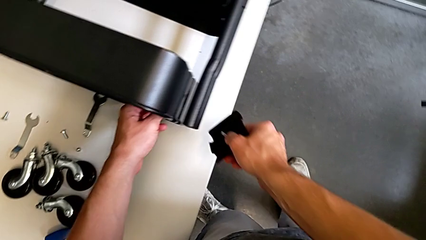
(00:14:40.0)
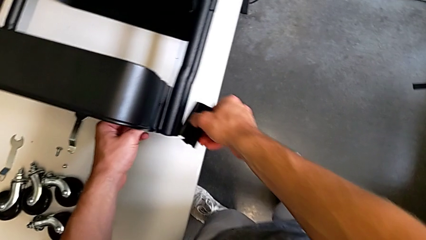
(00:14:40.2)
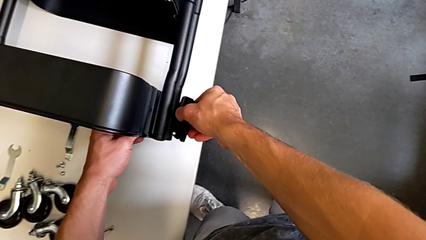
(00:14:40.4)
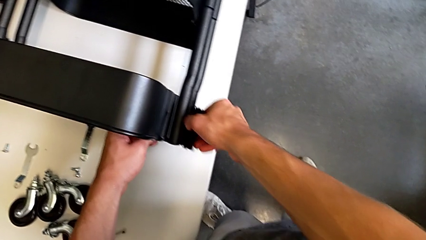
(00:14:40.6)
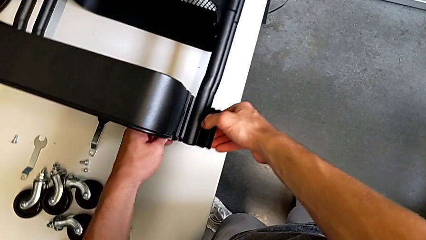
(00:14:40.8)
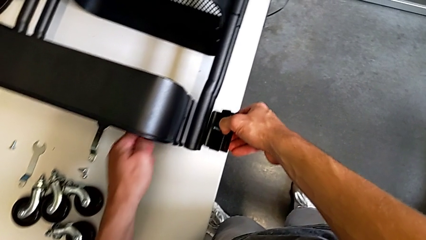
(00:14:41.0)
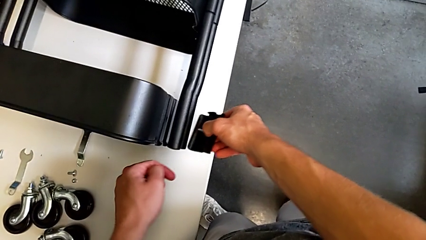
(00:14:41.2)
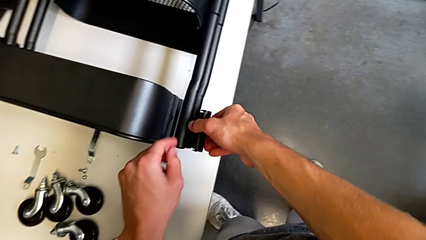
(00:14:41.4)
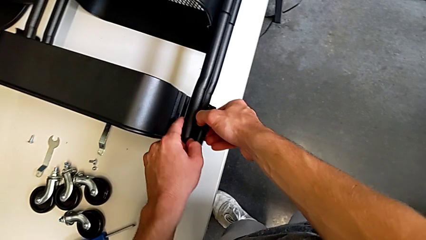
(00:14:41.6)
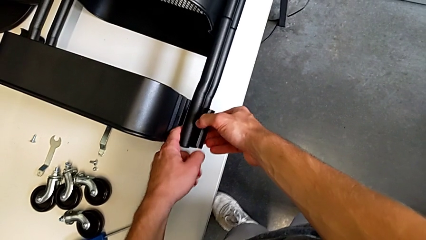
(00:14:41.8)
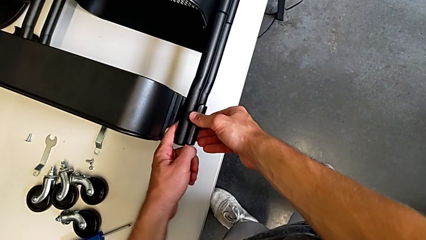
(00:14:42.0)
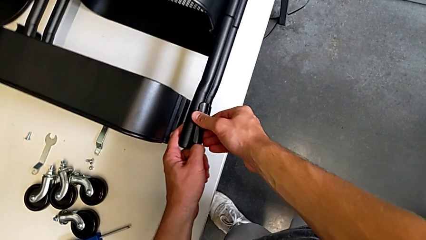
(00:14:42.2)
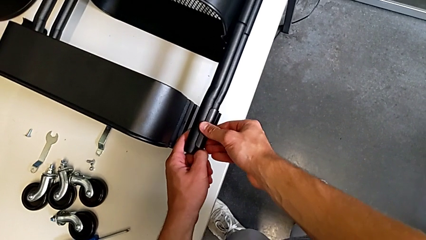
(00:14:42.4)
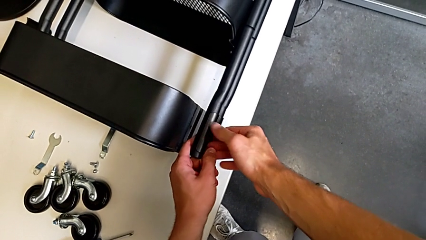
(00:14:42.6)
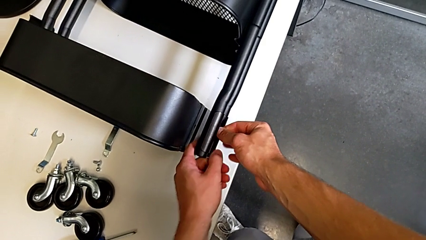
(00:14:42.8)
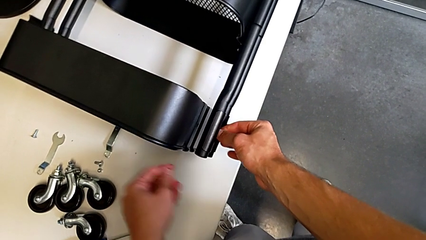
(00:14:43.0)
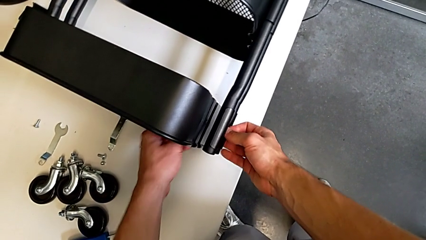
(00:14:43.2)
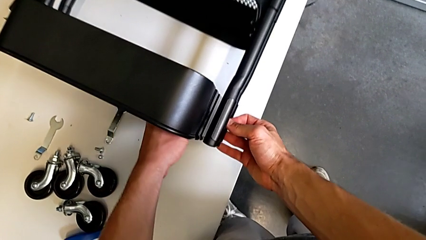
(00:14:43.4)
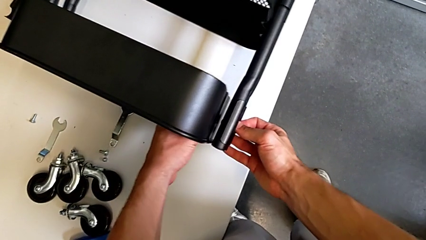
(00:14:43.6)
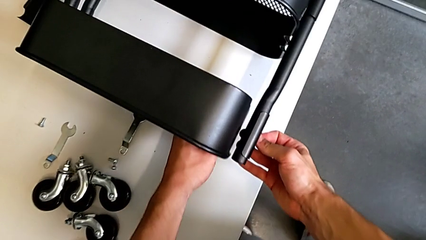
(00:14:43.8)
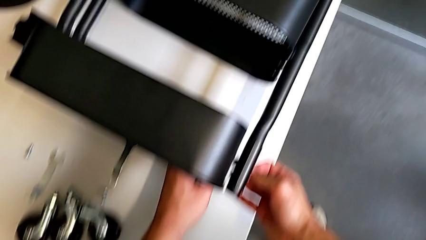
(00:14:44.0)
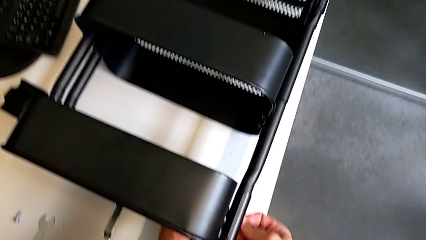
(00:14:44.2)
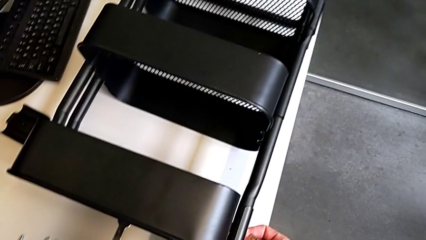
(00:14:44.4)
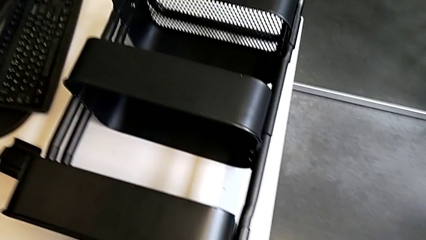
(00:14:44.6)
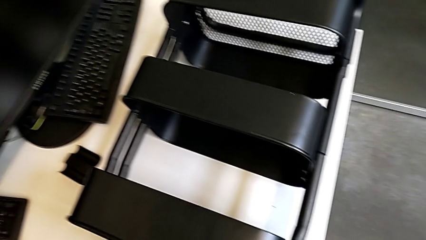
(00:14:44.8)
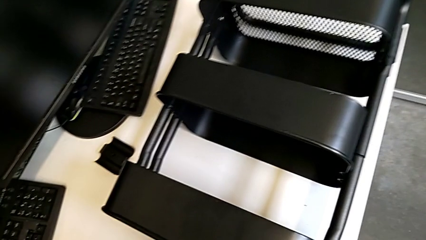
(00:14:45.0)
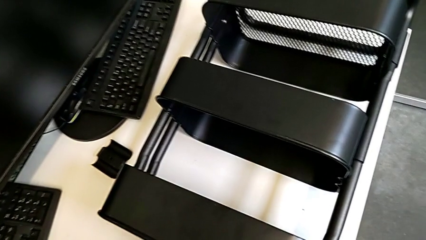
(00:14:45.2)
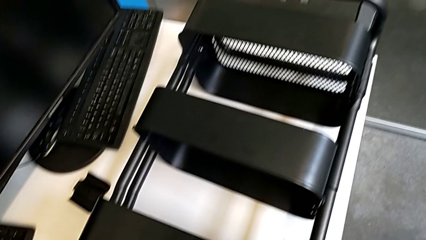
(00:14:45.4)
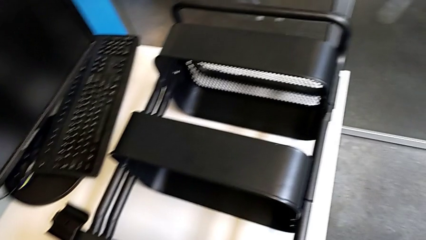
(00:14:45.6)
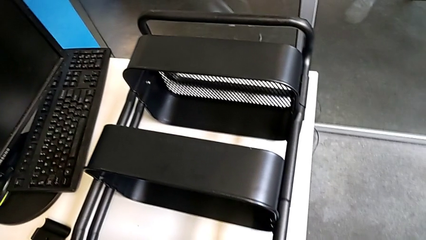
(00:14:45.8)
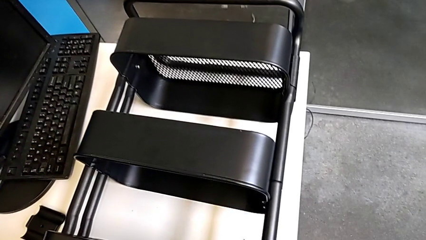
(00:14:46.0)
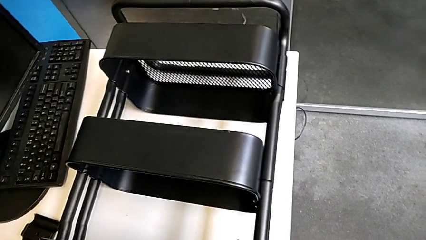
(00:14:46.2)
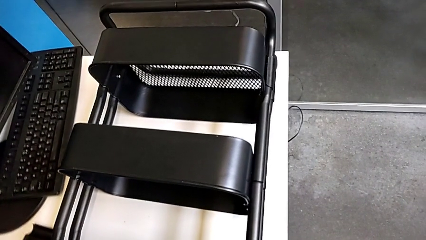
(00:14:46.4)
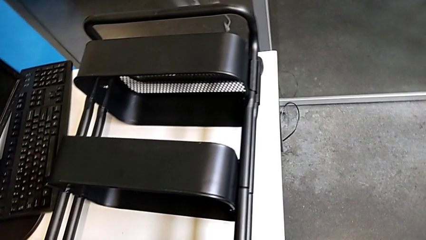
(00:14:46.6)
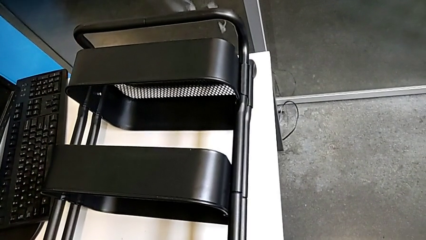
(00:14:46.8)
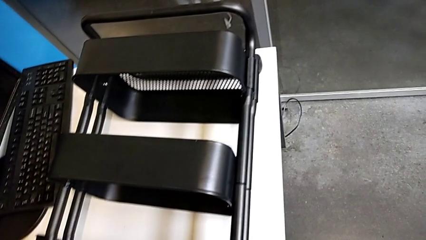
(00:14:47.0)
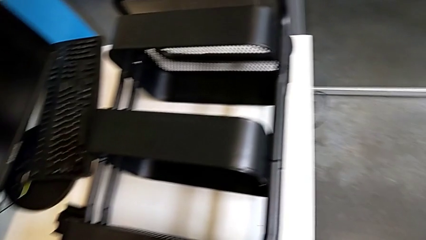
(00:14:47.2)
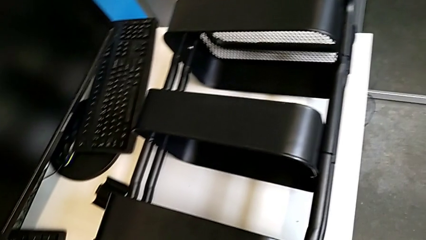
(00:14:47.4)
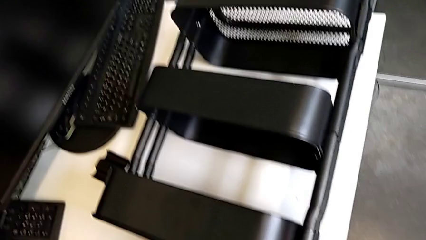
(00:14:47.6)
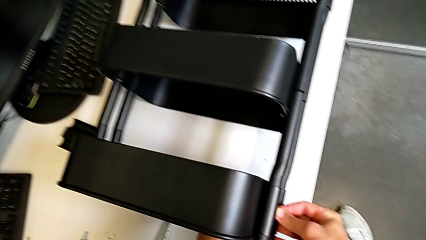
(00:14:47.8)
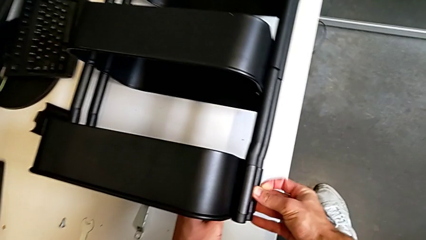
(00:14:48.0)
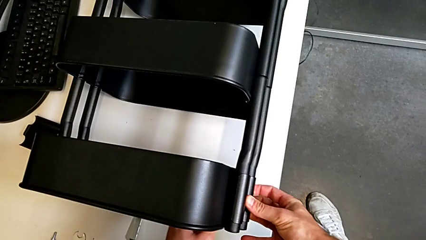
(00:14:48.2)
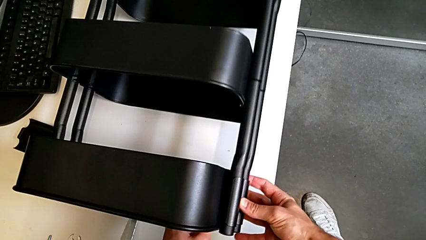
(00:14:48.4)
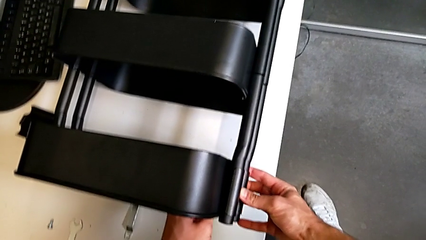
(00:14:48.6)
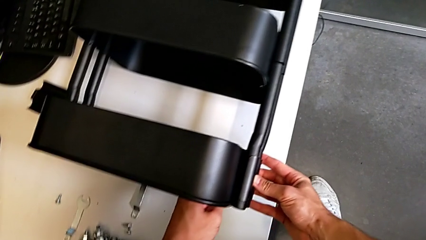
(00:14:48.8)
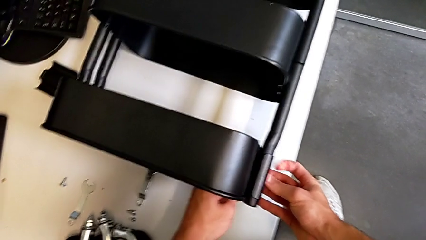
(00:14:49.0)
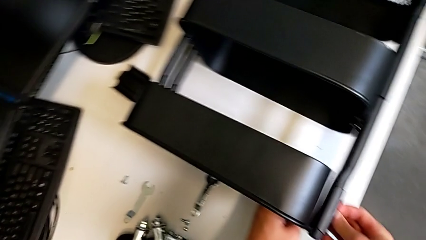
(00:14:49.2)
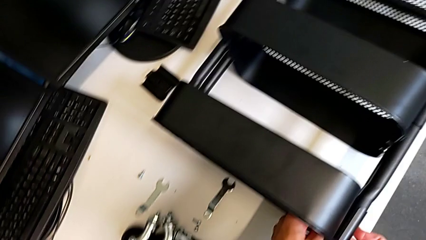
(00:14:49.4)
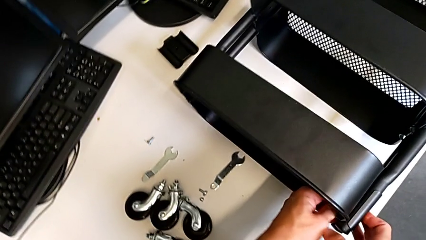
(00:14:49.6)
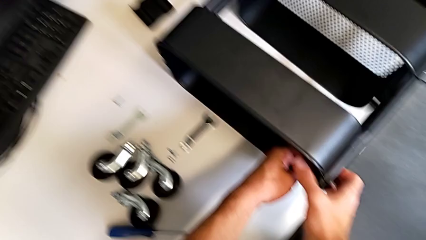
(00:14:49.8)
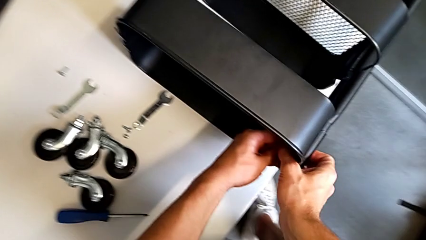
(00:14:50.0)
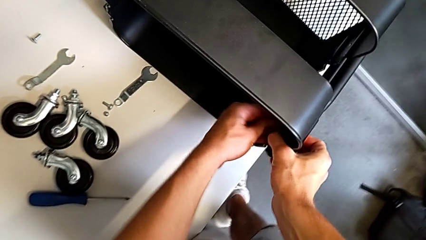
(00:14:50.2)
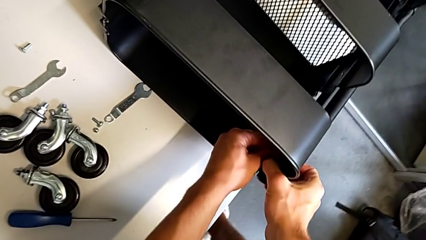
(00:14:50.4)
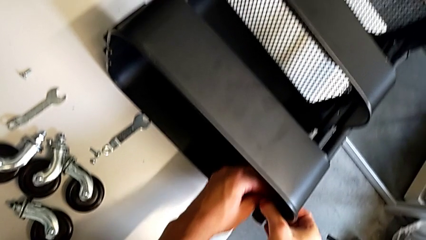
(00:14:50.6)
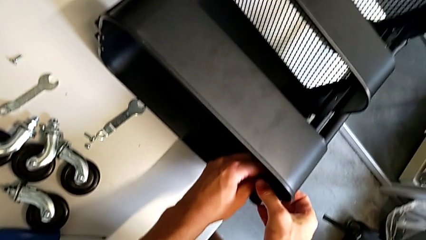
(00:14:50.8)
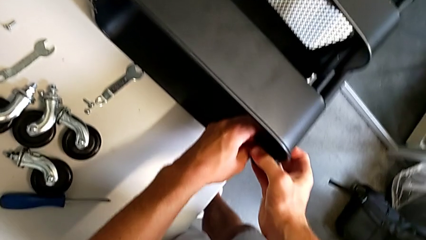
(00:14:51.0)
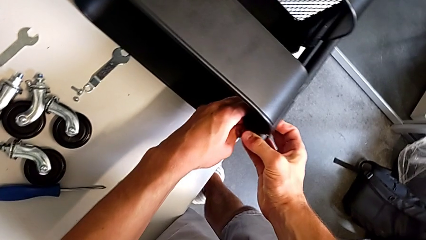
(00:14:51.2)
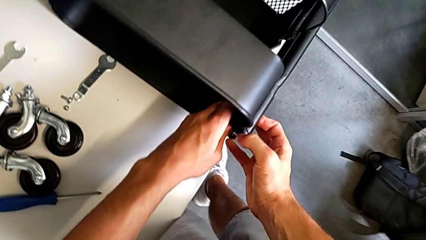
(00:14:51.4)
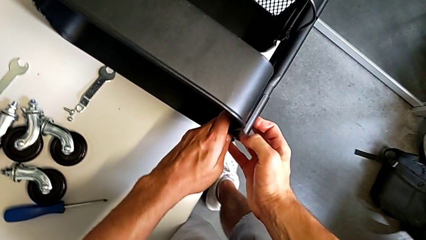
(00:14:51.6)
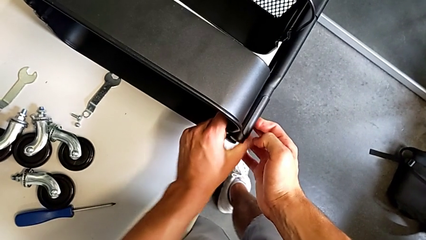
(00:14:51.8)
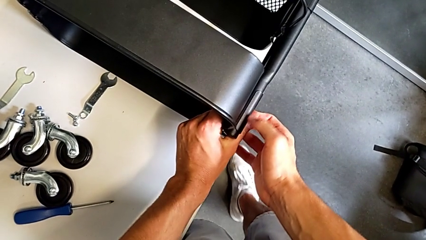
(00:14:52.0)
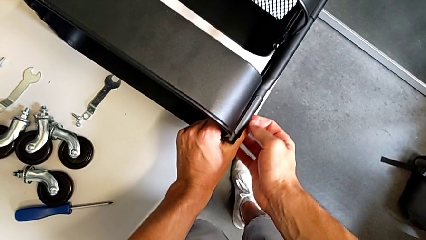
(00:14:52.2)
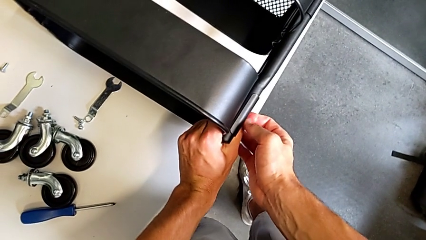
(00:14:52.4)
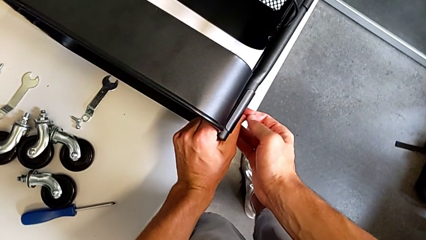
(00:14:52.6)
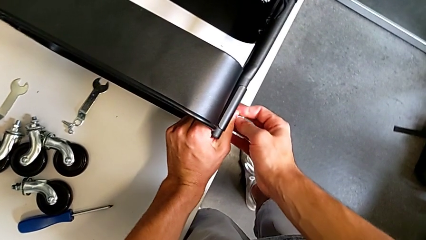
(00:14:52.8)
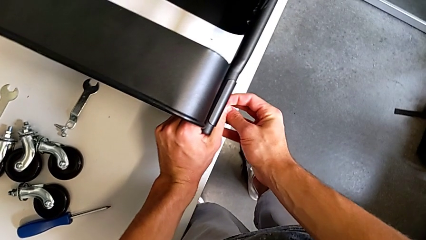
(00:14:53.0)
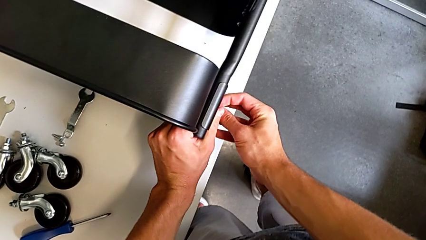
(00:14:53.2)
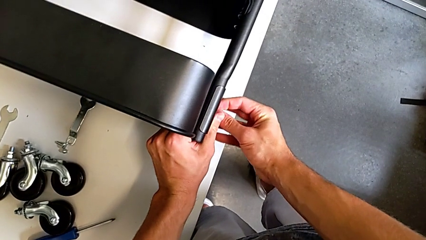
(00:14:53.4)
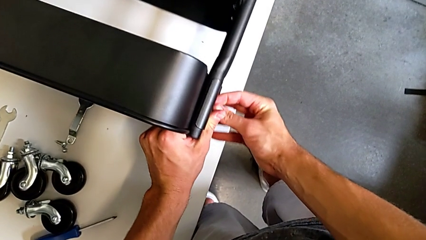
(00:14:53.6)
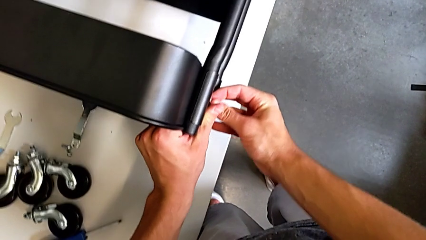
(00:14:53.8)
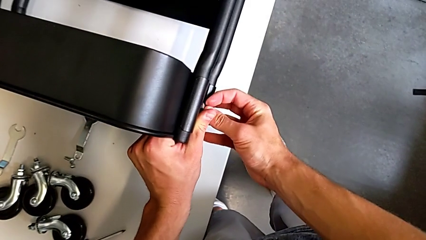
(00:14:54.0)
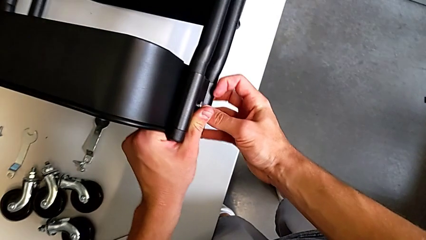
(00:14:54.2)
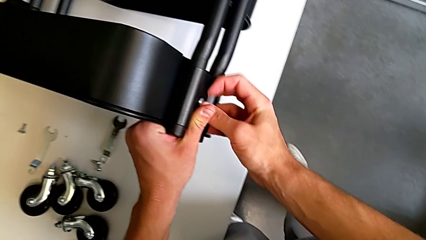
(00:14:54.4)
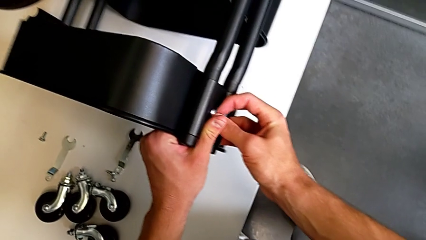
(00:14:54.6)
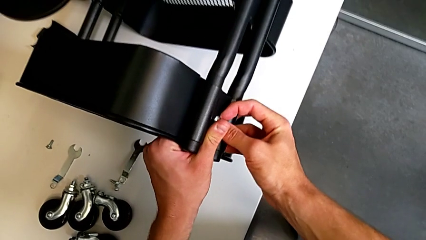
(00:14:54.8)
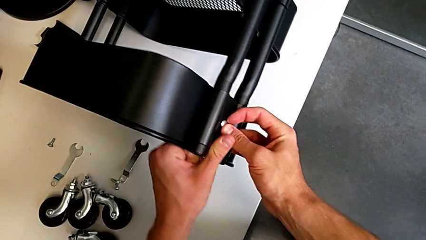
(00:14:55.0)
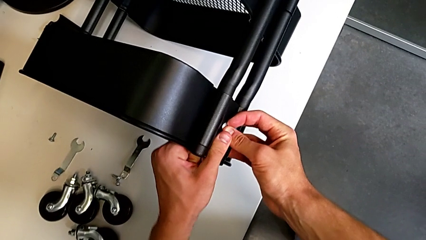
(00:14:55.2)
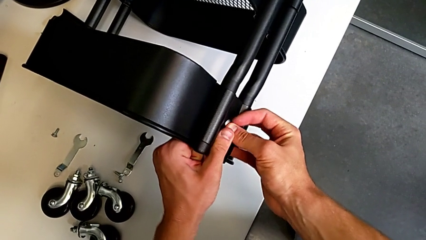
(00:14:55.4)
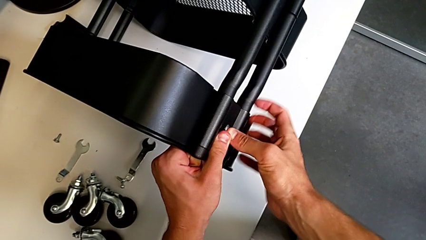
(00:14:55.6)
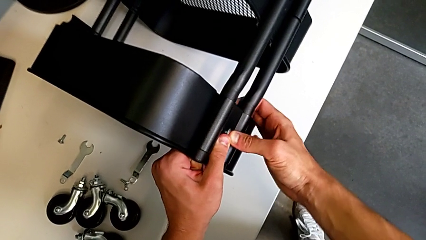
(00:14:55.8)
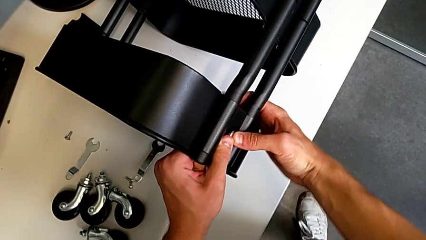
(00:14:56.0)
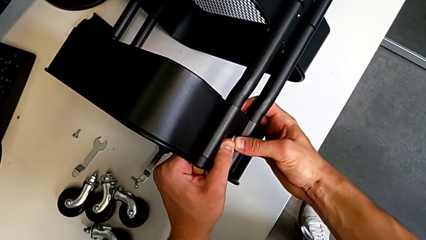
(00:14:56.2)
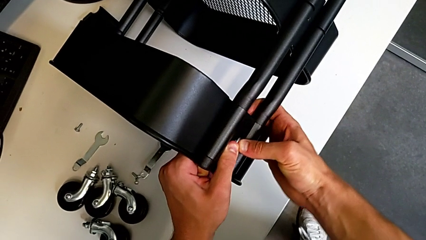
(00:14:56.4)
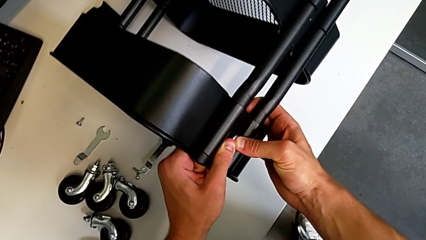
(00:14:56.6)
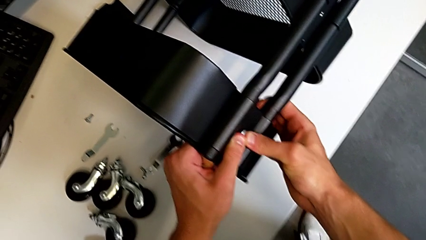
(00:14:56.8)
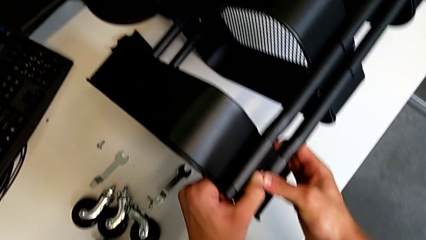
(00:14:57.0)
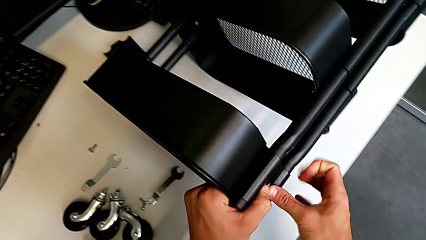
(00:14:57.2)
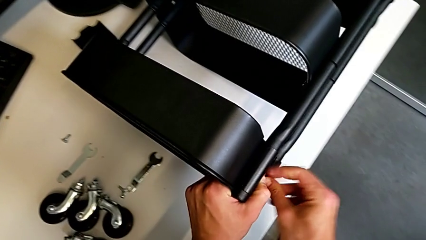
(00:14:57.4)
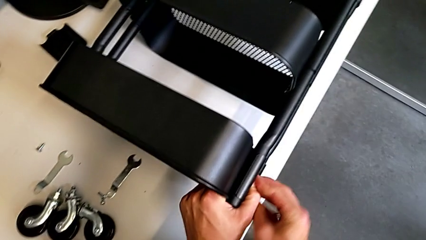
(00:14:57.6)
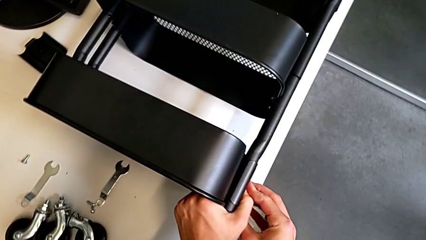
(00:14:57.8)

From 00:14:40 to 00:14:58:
The camera wearer is screwing the top tray of the furniture. They assemble the bracket, align the grid tray and assemble the bracket.
